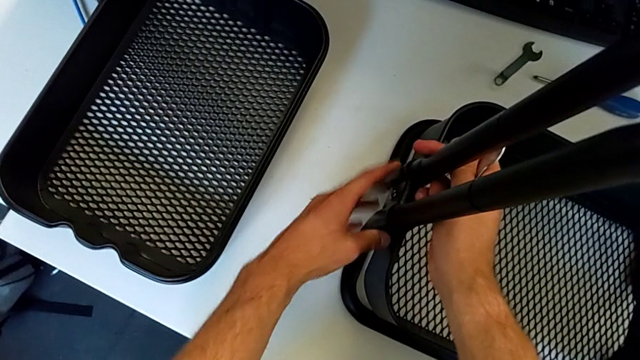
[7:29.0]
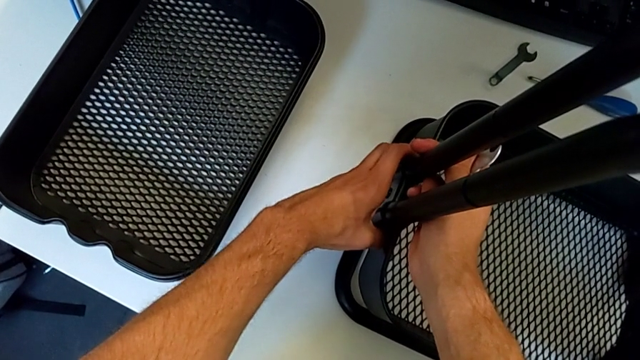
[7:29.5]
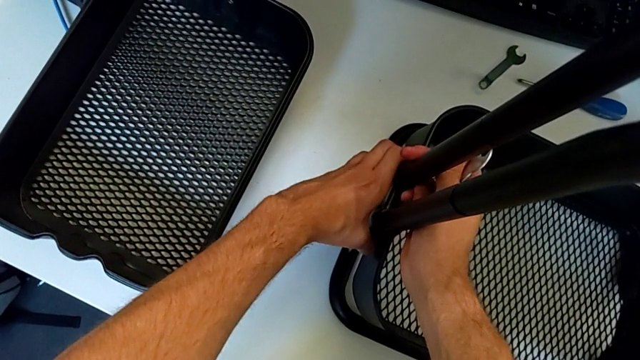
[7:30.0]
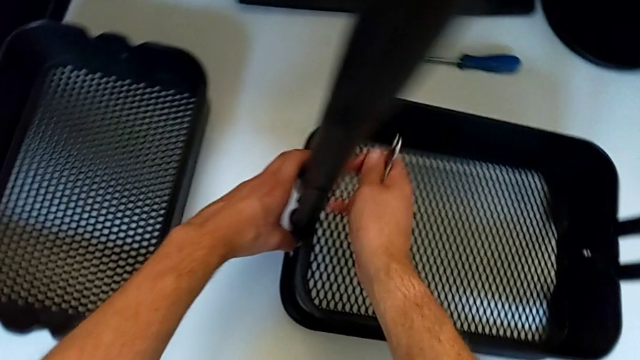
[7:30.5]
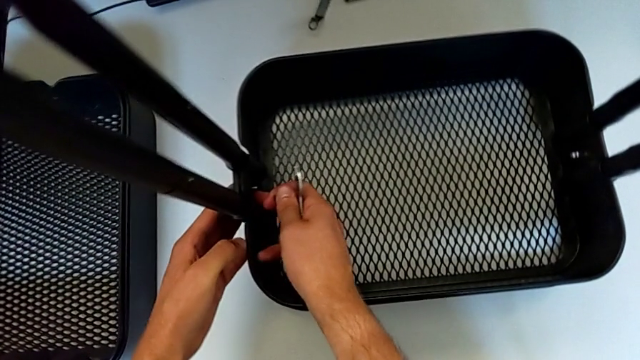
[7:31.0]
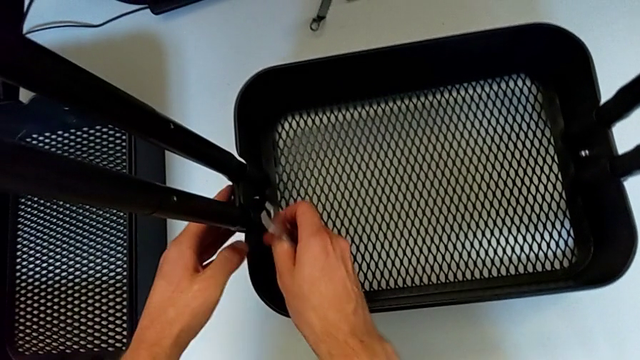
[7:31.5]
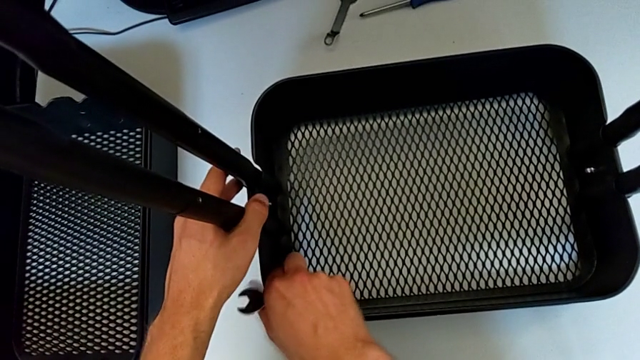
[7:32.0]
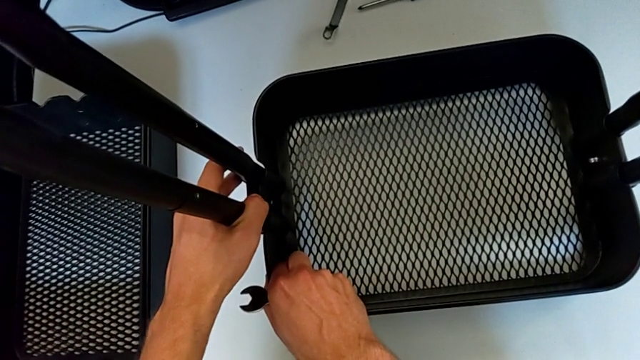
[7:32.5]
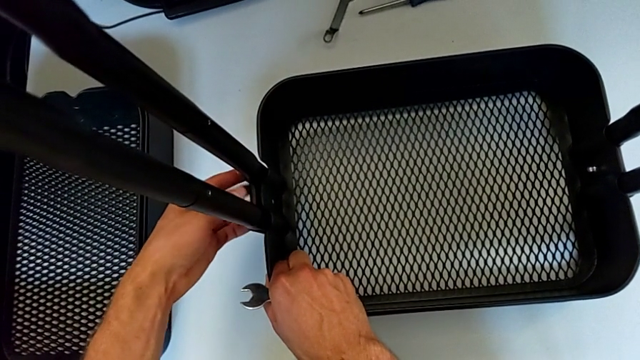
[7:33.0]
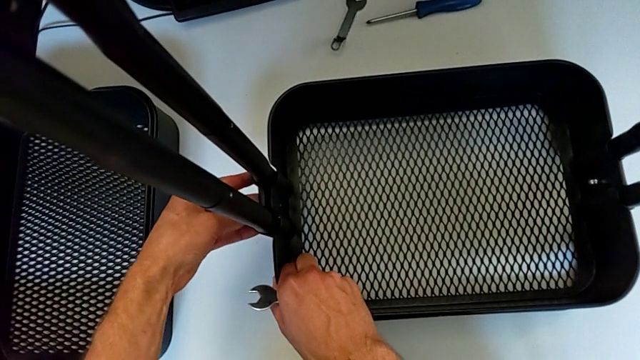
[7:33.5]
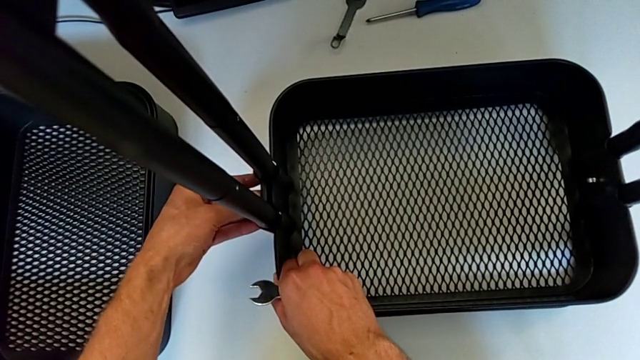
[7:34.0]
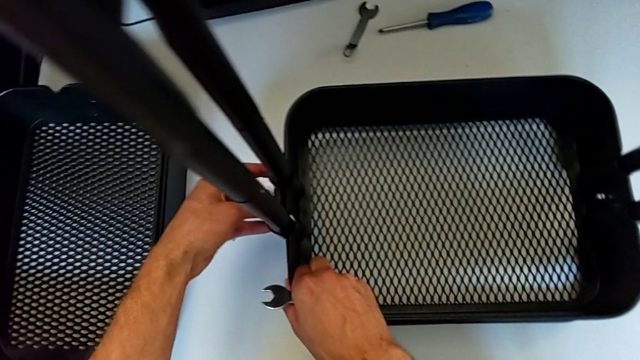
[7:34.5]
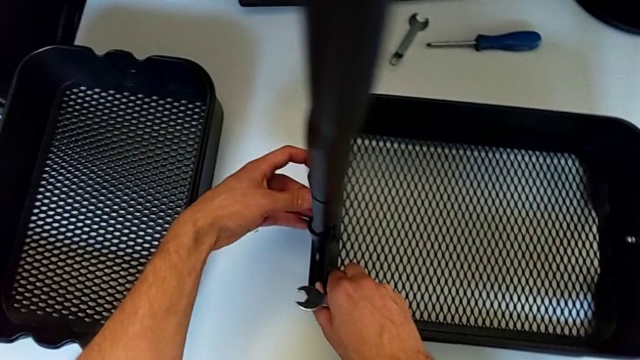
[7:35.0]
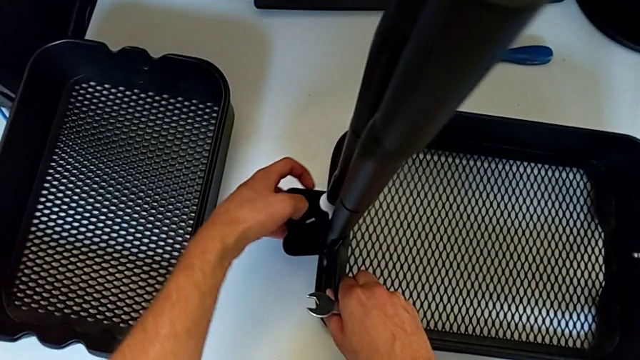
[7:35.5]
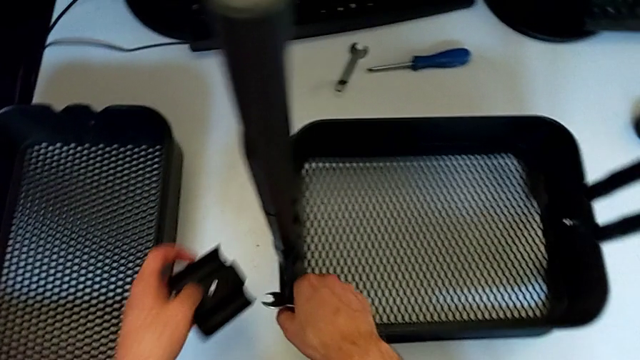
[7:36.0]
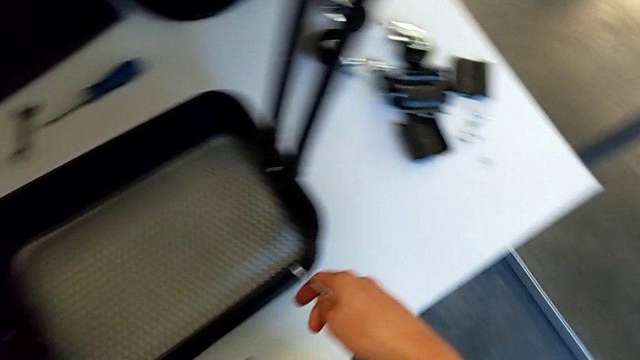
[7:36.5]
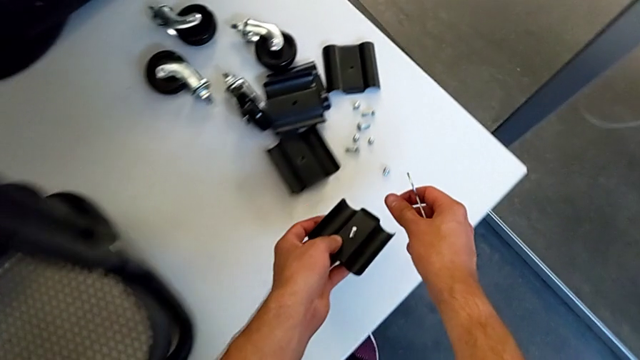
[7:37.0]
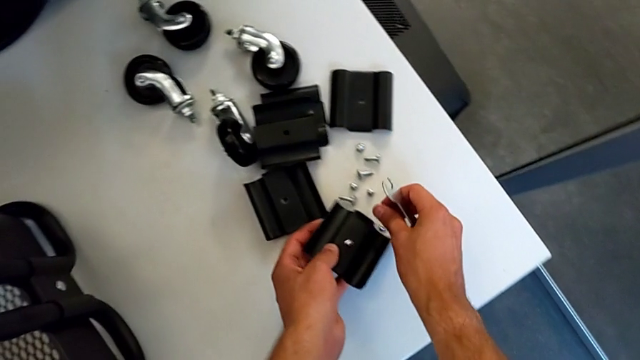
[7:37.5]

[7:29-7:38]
The camera wearer is disassembling the first bolt from the bottom grid tray. They keep disassembling the bracket, place it, place the bolt and place the hexagon cap nut.

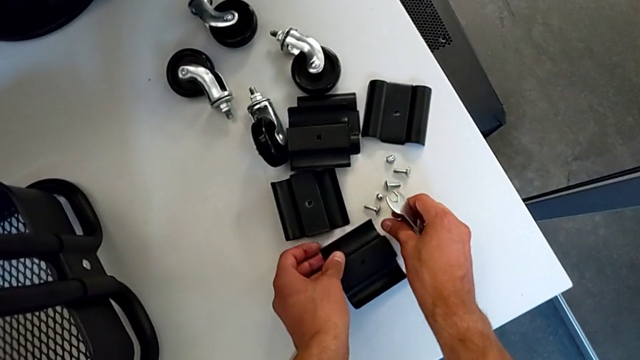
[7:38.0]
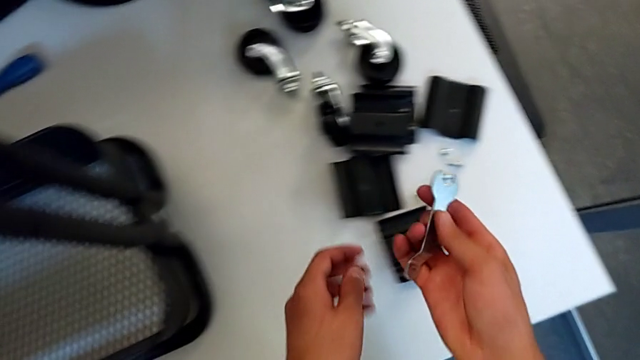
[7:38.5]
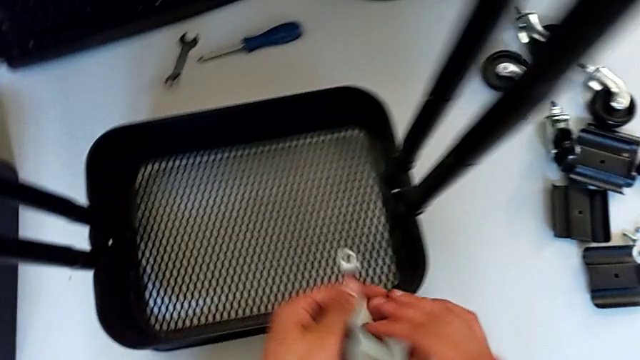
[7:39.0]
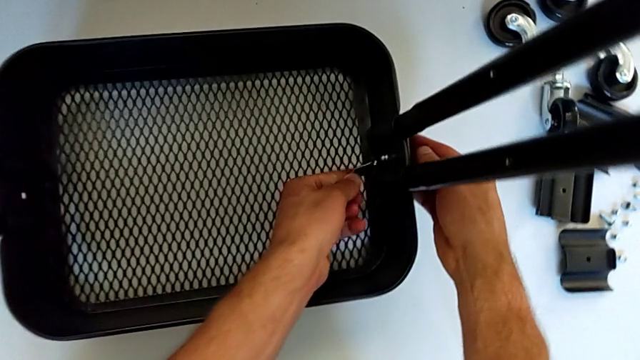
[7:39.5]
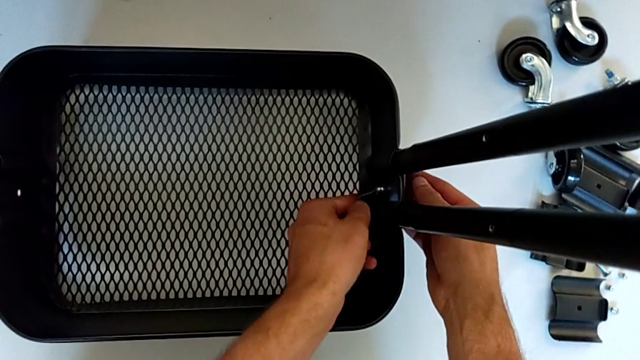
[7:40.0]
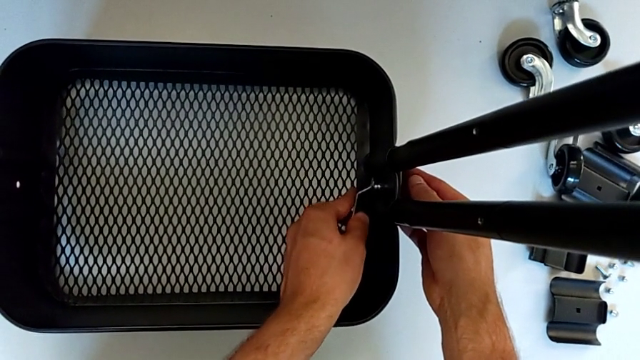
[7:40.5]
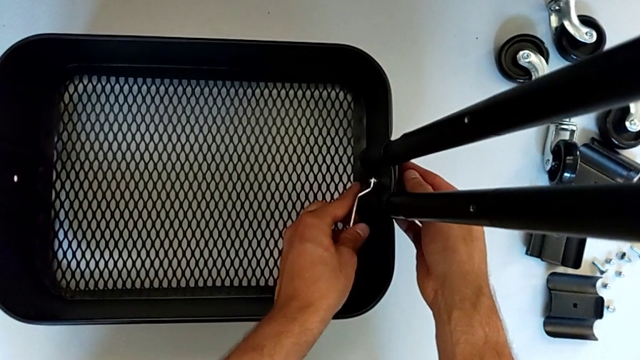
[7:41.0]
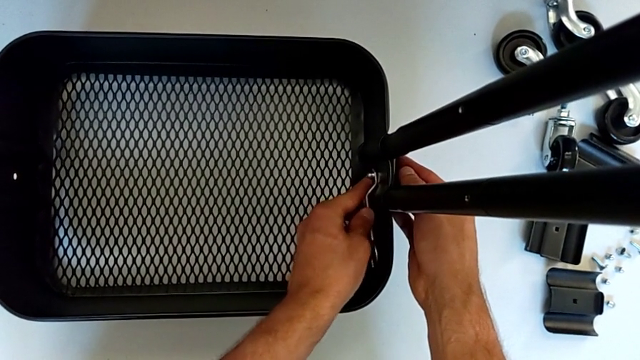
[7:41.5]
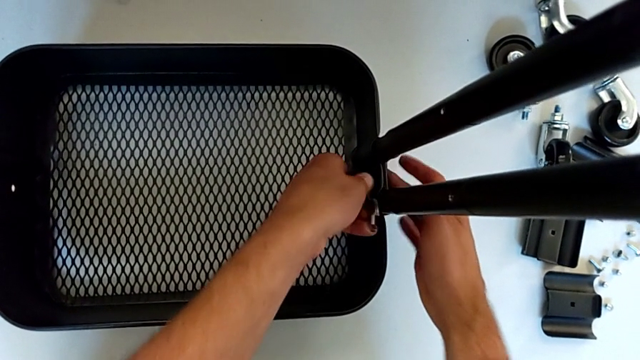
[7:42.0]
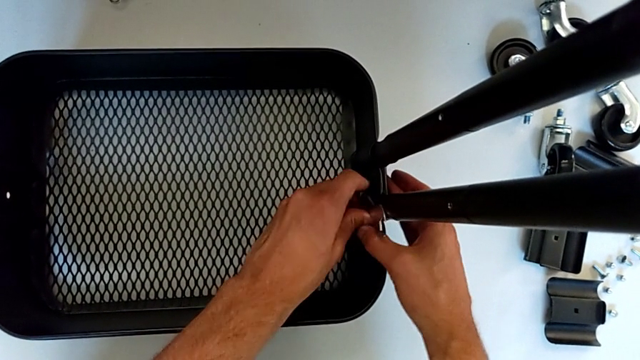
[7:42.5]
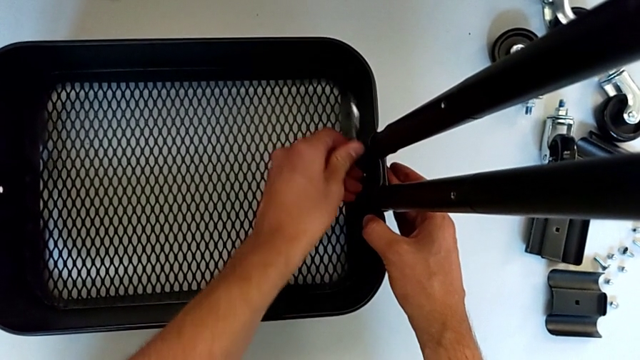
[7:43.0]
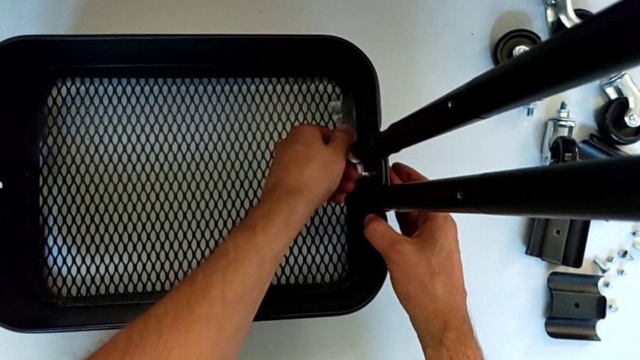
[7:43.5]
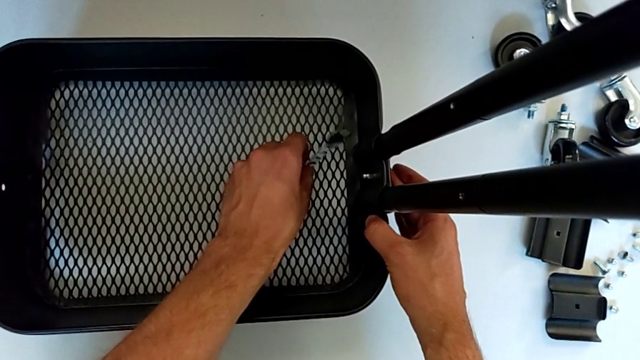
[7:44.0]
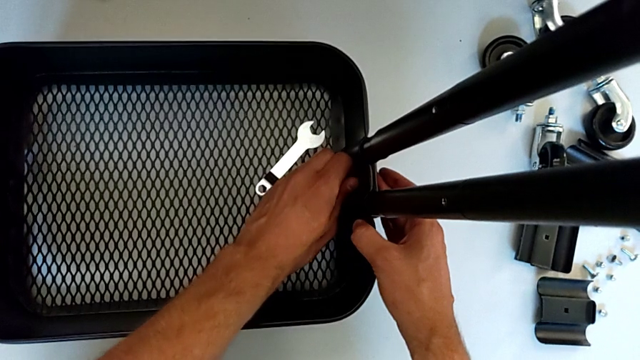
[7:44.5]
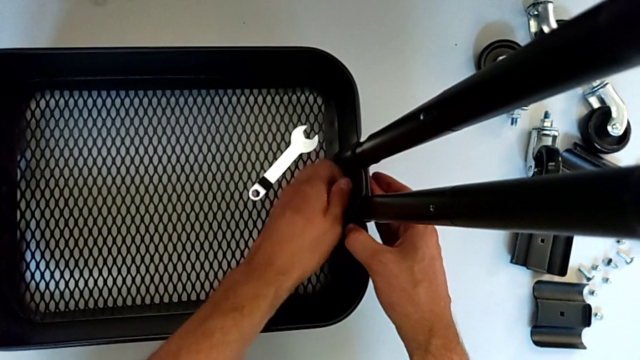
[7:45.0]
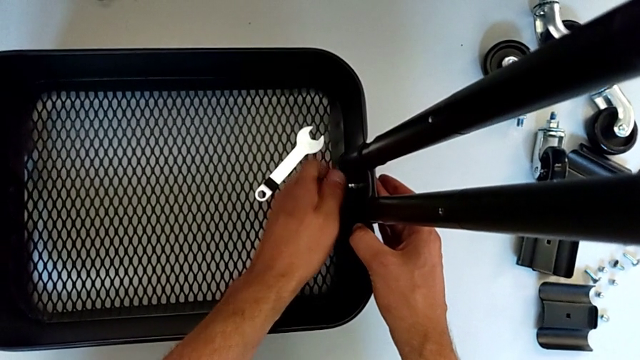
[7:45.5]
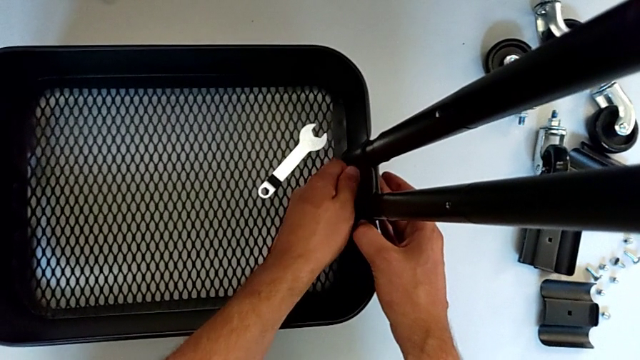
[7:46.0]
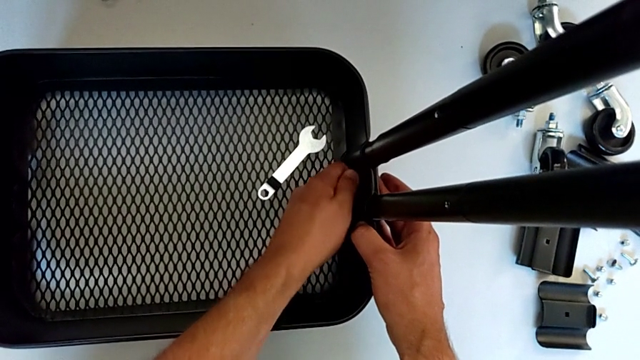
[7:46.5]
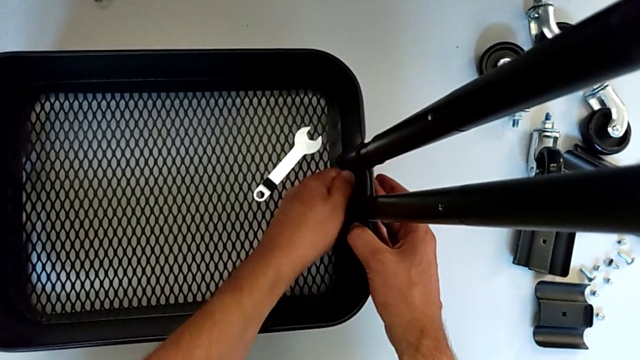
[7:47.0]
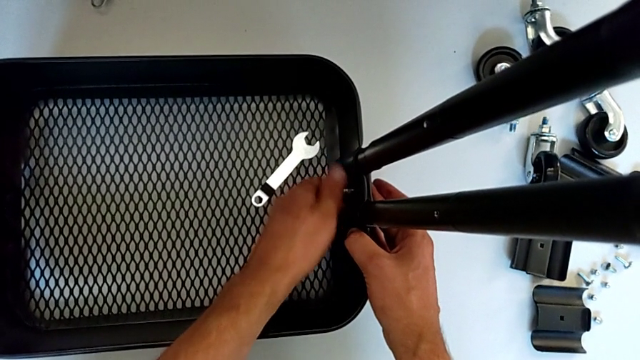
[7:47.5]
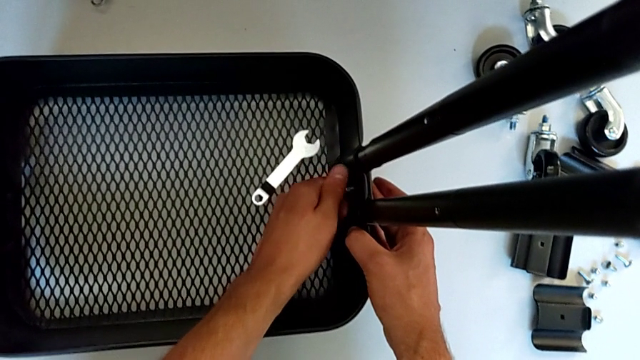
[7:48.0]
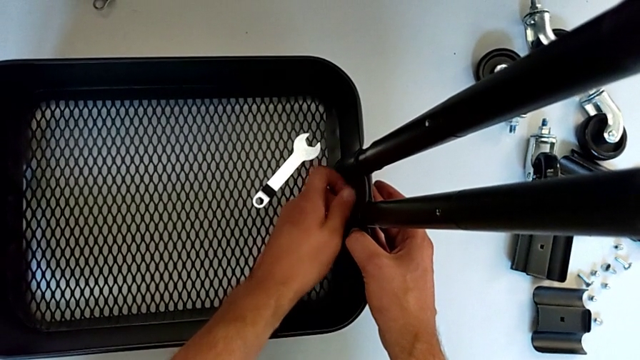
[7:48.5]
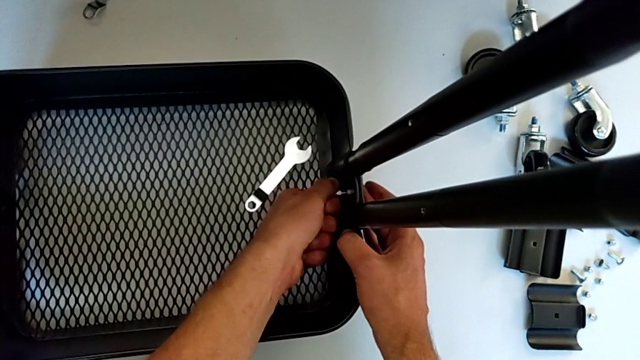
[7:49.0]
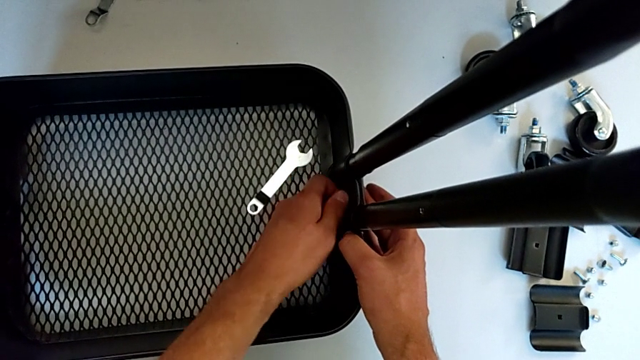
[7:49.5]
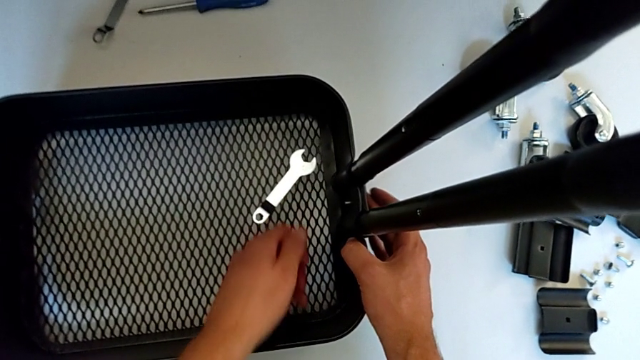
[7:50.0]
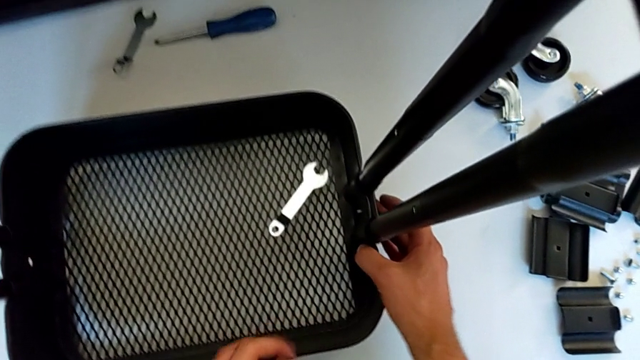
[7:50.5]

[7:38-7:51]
The camera wearer is disassembling the second bracket from the bottom tray. They insert the hexagonal wrench, unscrew the hexagon cap nut, withdraw the hexagonal wrench, place it, unscrew the hexagon cap nut and disassemble it.
